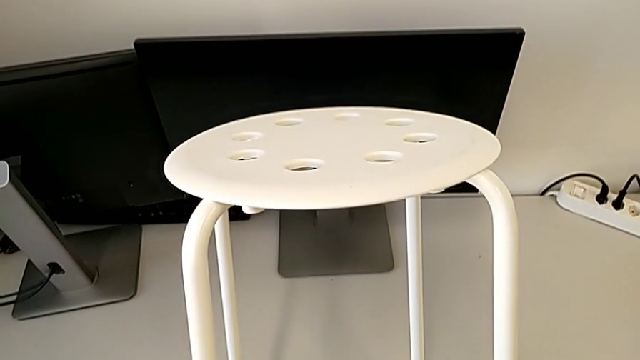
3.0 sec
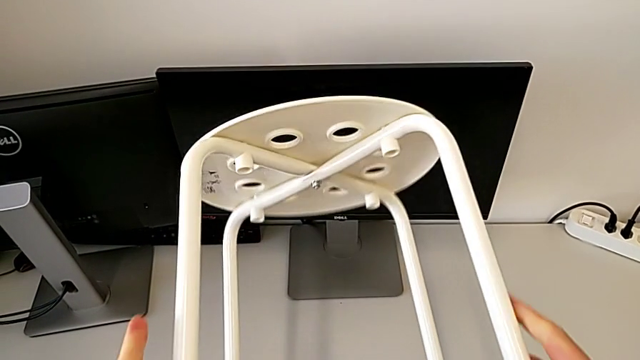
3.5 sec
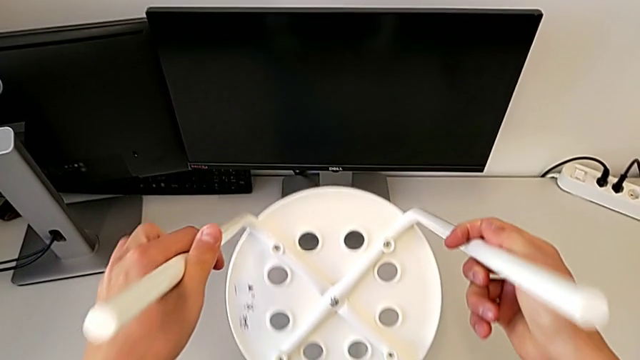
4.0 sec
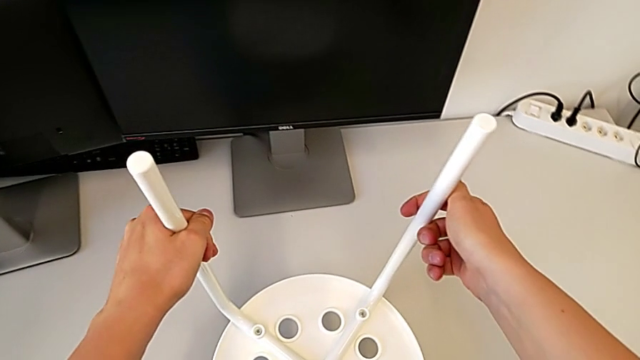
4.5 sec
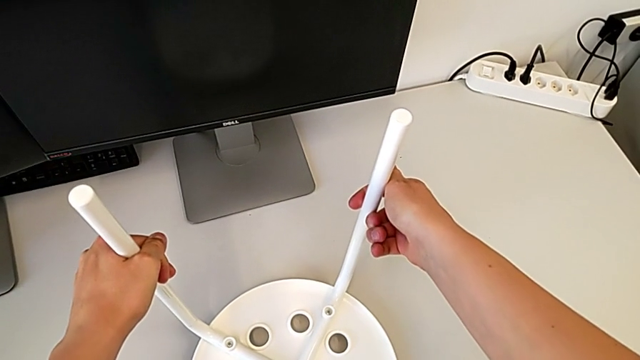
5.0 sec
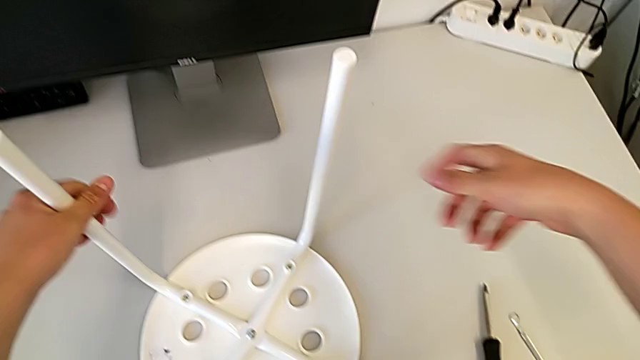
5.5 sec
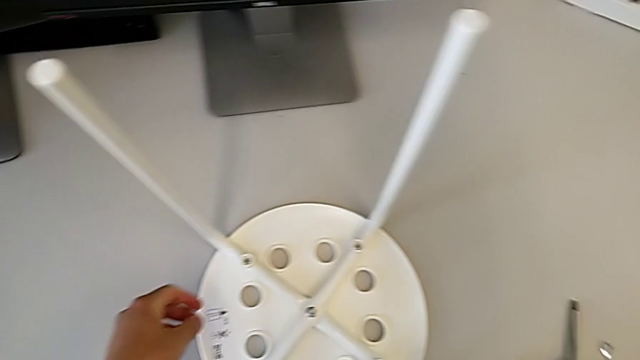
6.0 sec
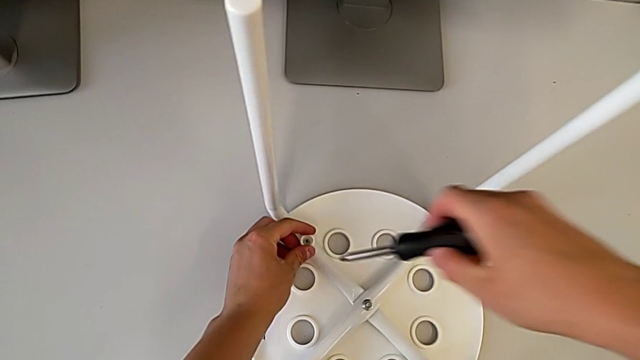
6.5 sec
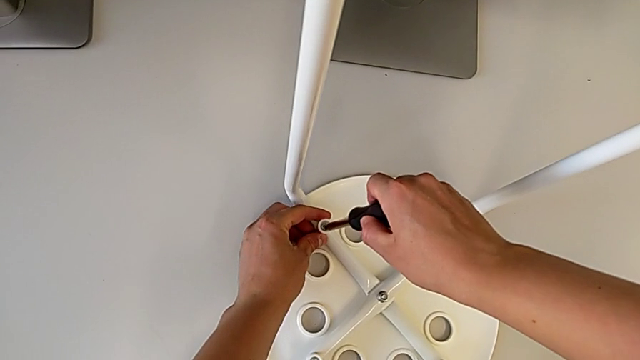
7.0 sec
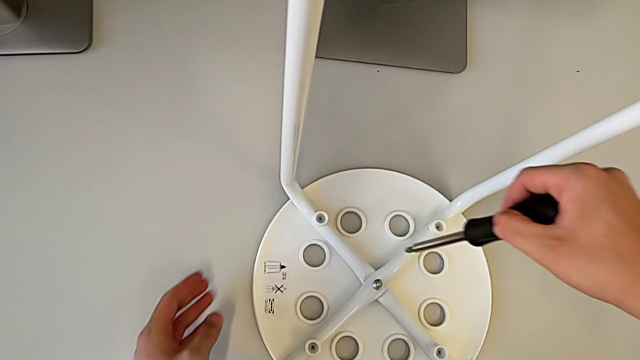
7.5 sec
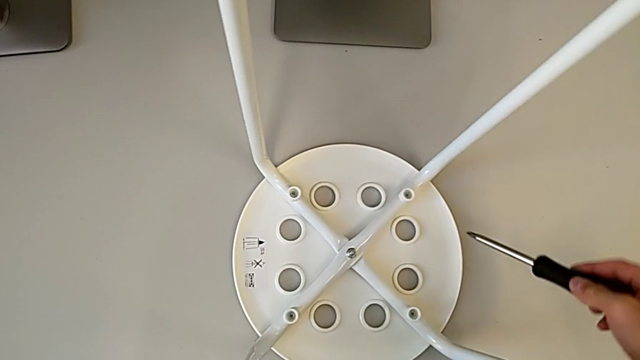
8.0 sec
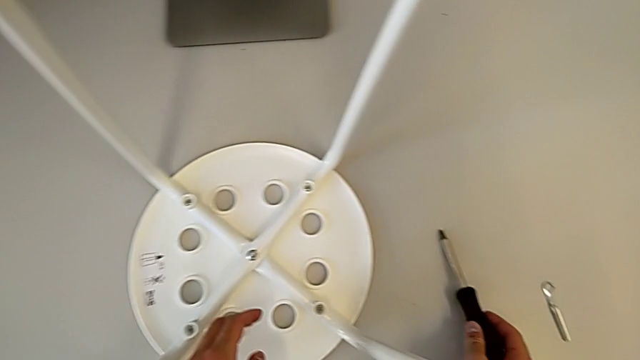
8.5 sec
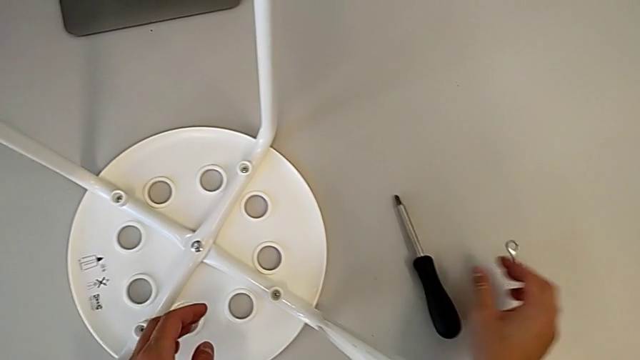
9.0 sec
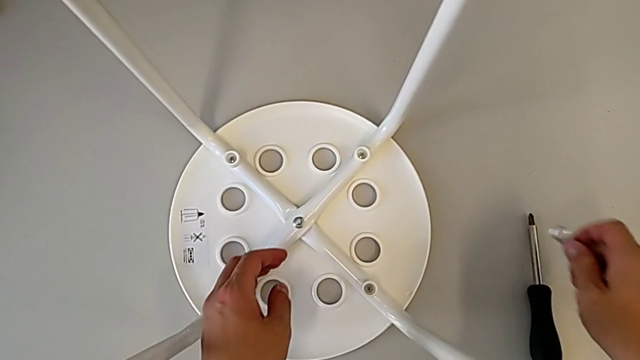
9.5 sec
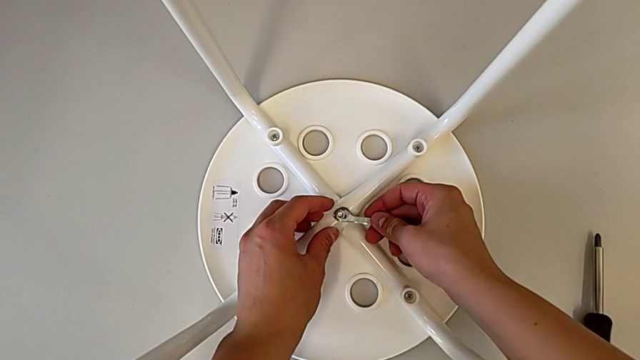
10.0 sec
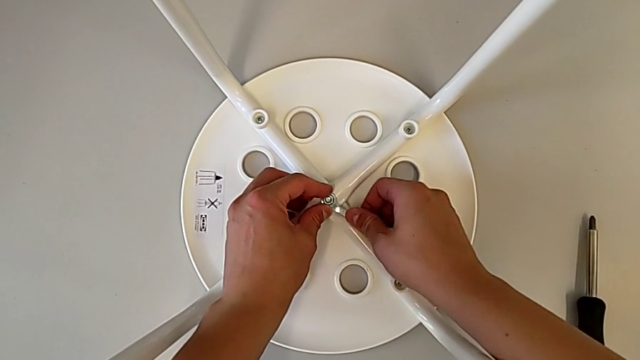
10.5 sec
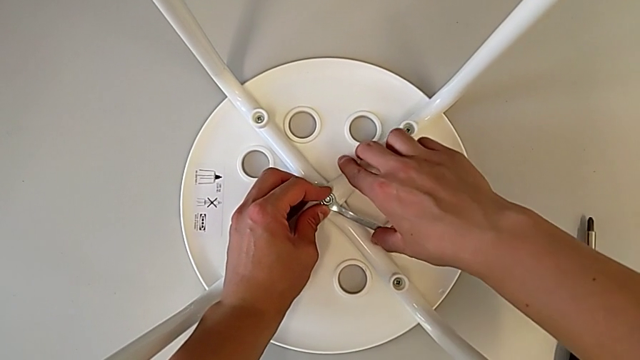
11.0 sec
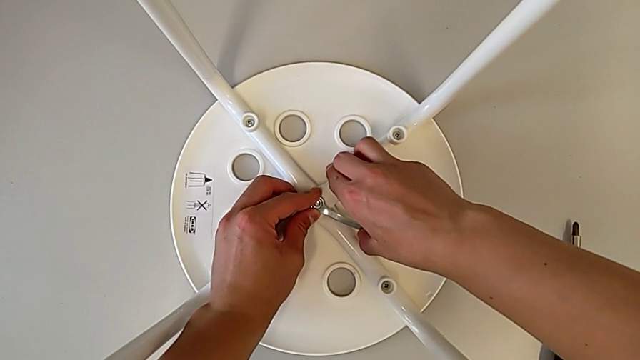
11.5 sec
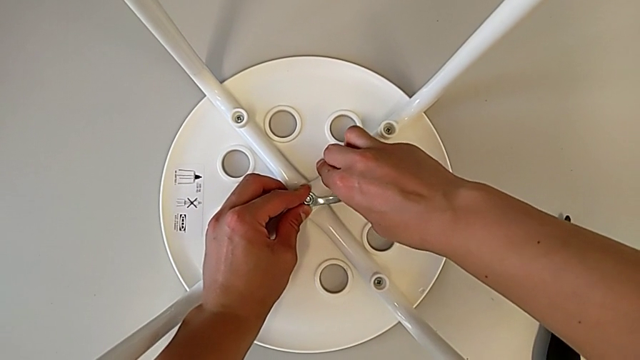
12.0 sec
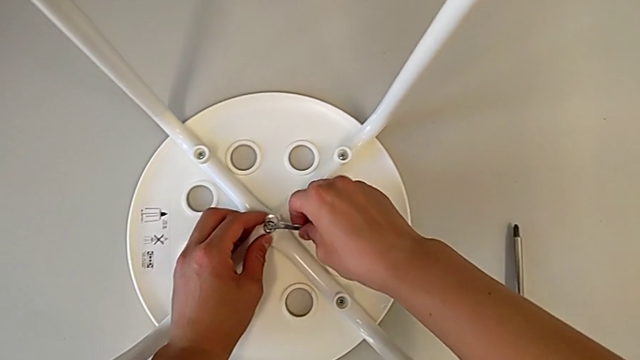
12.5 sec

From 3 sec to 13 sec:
The camera wearer is disassembling the screws. They flip the white stool, wrongly grab the hexagonal wrench and unscrew the screw, approach the screwdriver, place the stool, approach the hexagonal wrench, grab the little hexagonal wrench, approach the hexagonal wrench, align the little hexagonal wrench, rotate it, unscrew the middle hex nut and approach the hexagonal wrench.

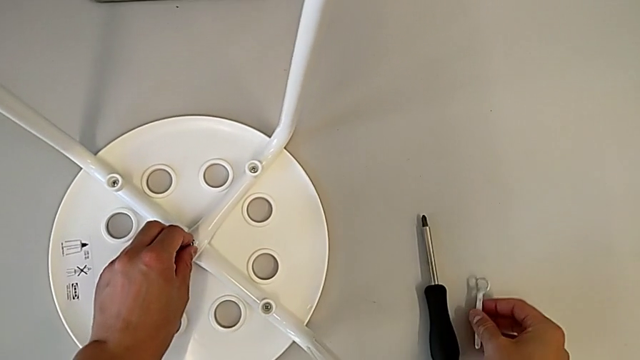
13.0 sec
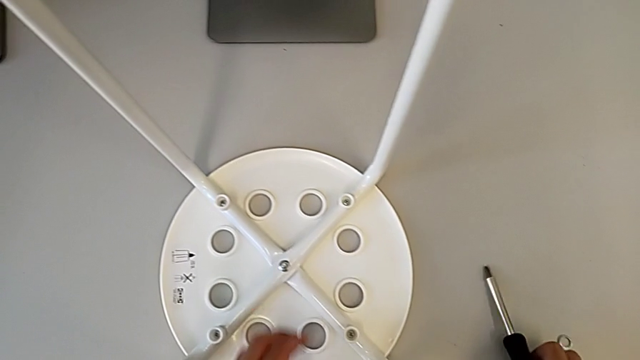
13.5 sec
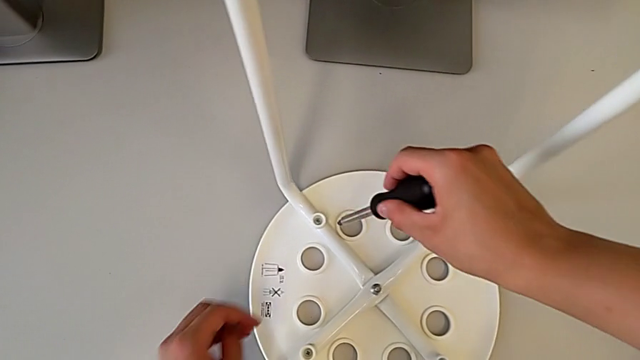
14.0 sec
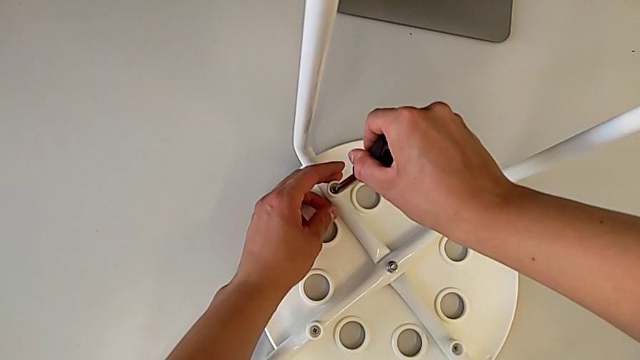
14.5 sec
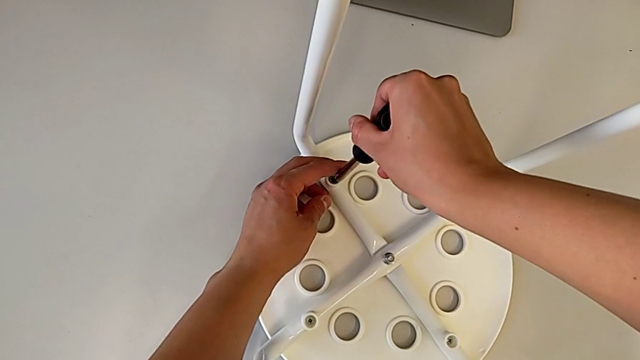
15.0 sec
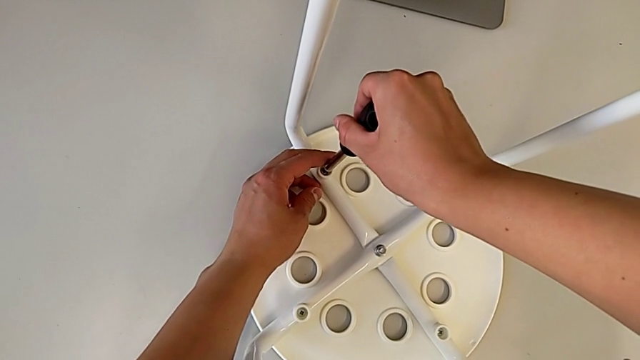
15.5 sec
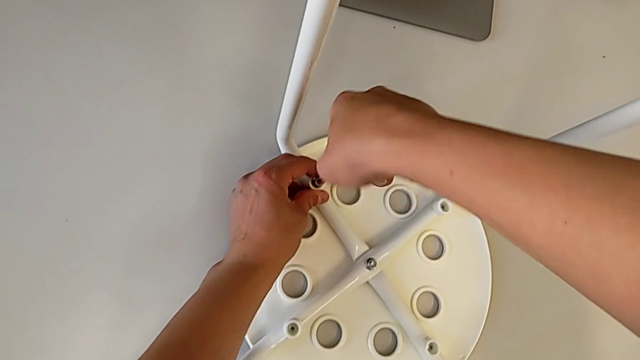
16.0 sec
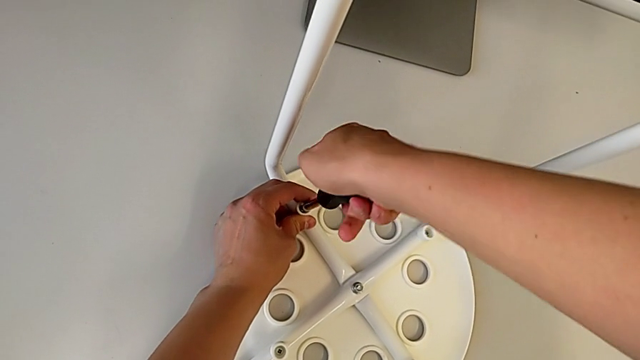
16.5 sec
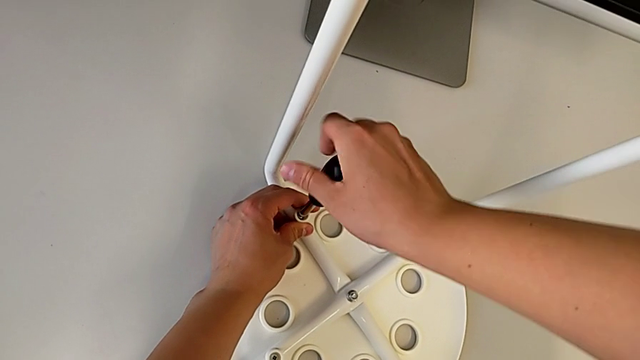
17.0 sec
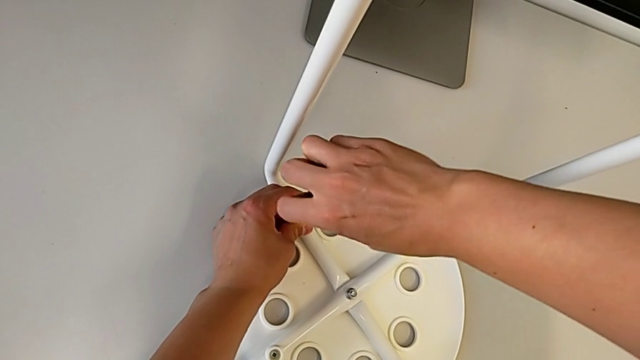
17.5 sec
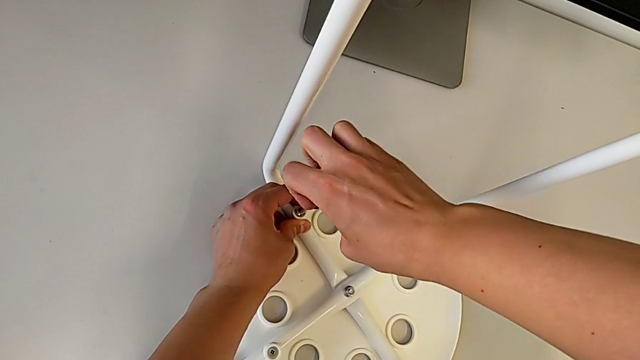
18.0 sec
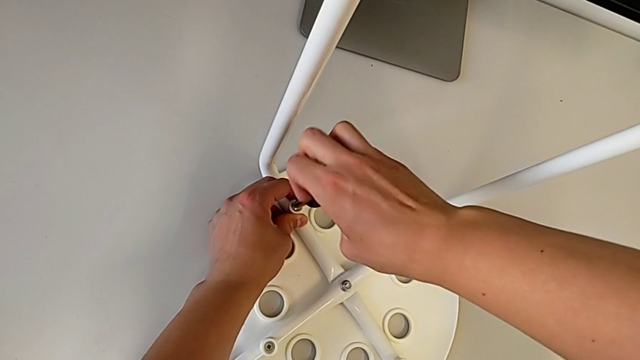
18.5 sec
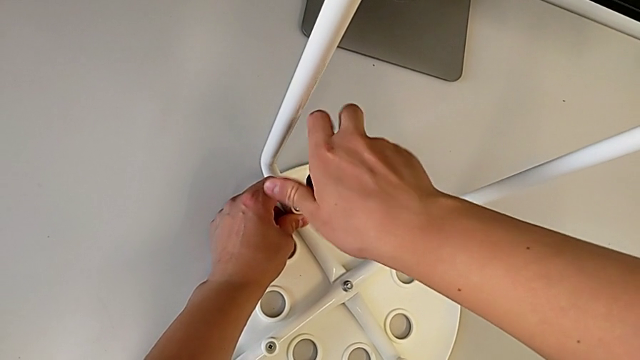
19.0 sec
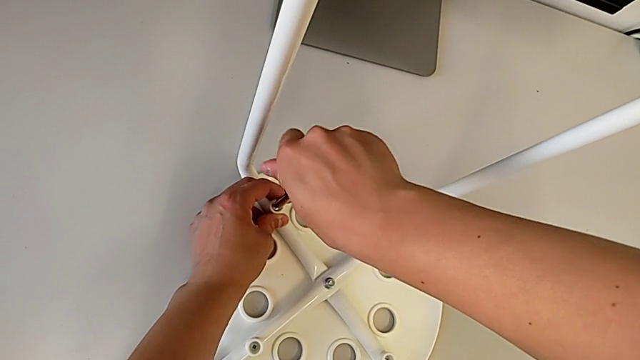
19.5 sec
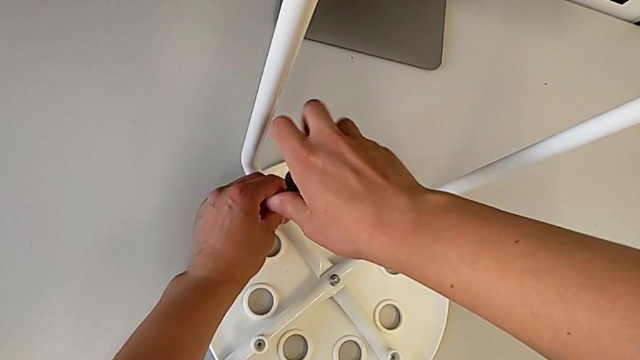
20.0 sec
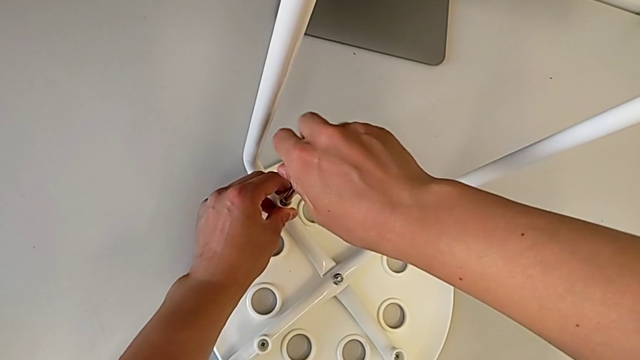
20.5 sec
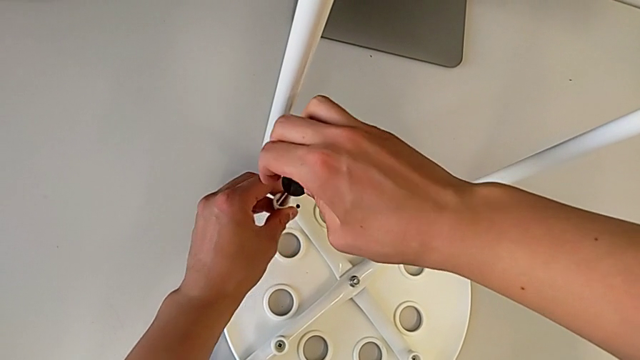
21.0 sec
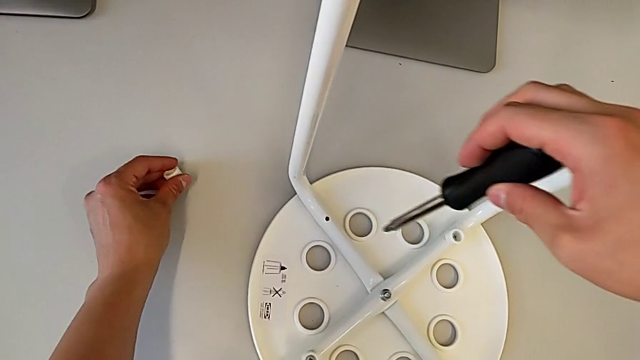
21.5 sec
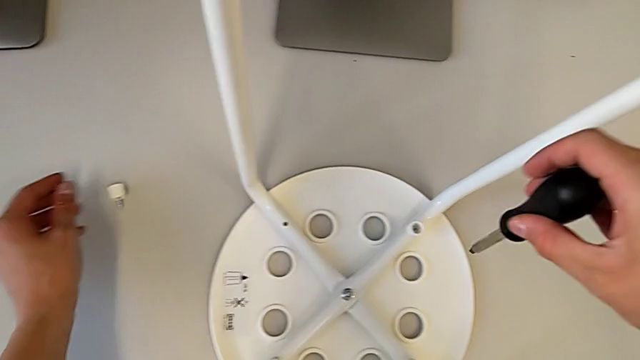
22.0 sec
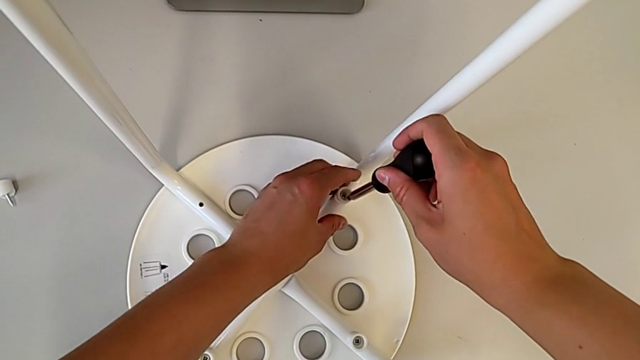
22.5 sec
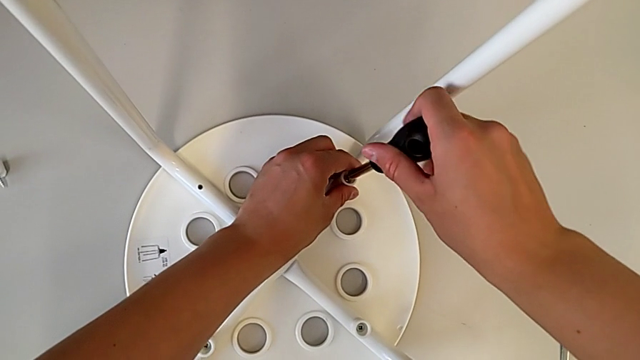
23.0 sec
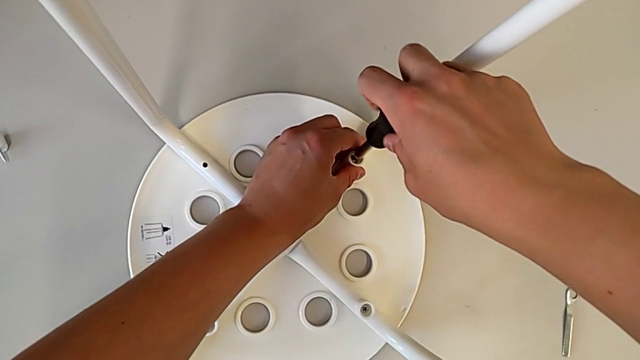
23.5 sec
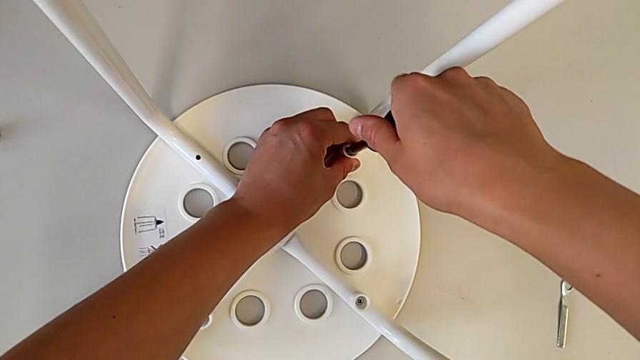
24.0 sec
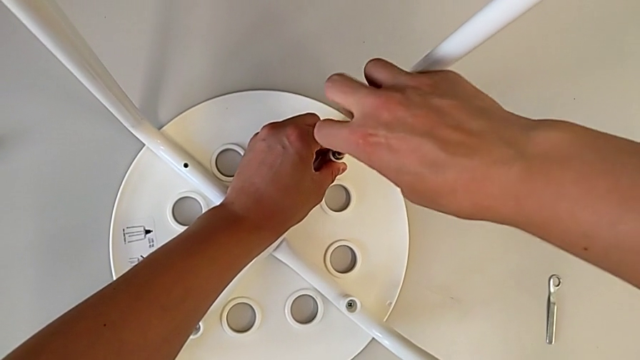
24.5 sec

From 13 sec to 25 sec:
The camera wearer is disassembling the screws. They place the little hexagonal wrench, grab the black screwdriver, approach the first screw, align the screwdriver, unscrew the first screw, approach the second screw and begin to unscrew it.
